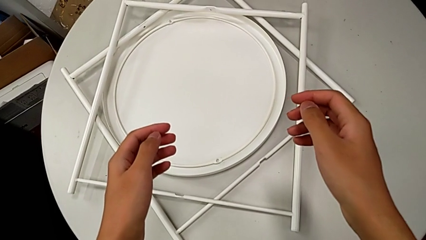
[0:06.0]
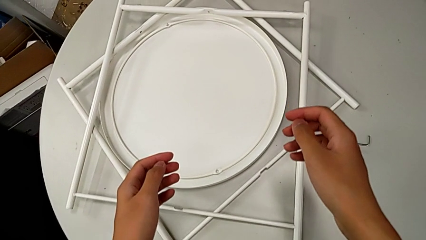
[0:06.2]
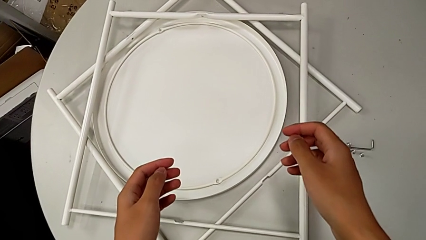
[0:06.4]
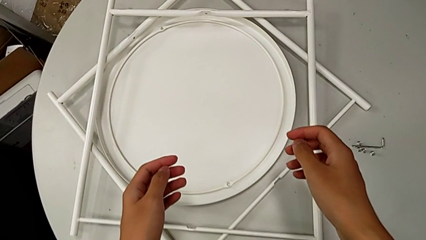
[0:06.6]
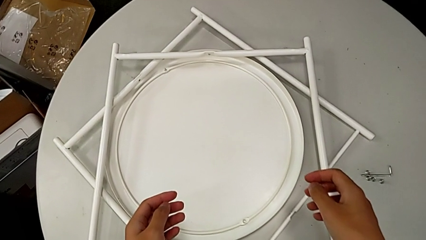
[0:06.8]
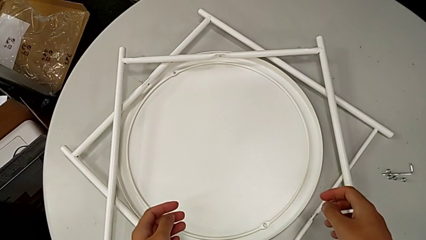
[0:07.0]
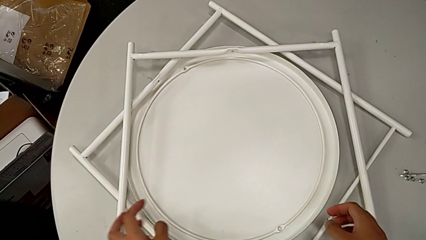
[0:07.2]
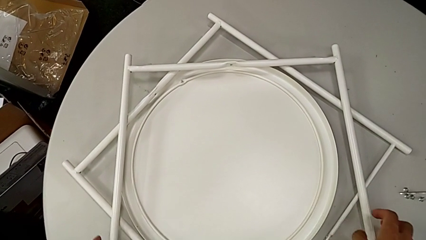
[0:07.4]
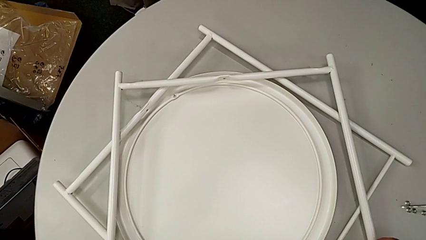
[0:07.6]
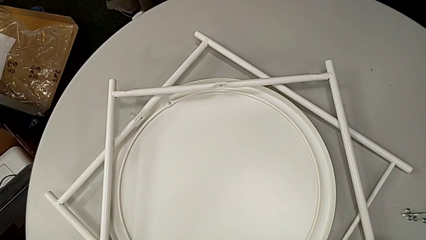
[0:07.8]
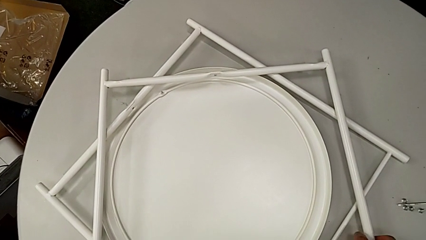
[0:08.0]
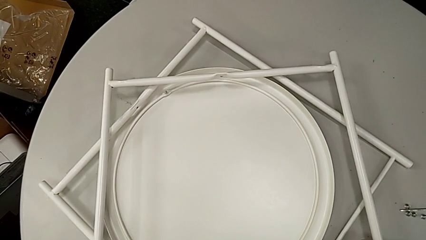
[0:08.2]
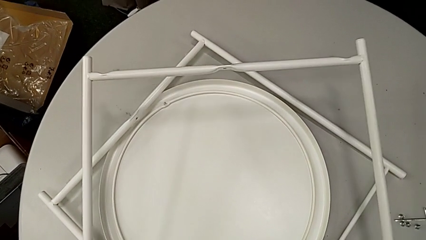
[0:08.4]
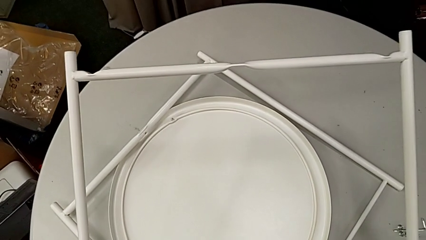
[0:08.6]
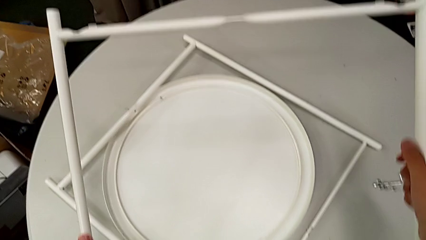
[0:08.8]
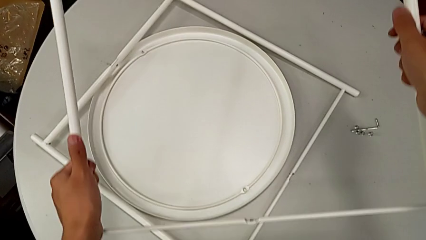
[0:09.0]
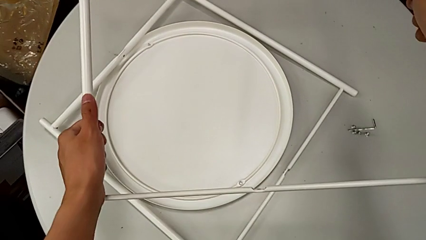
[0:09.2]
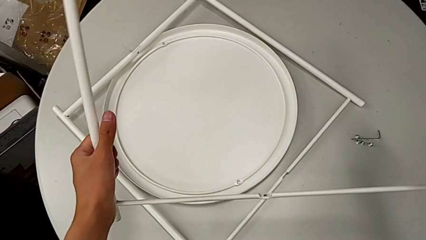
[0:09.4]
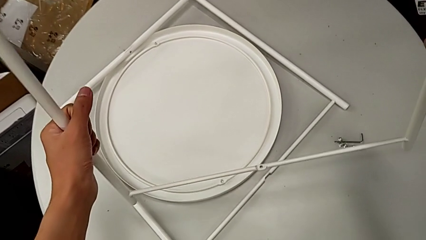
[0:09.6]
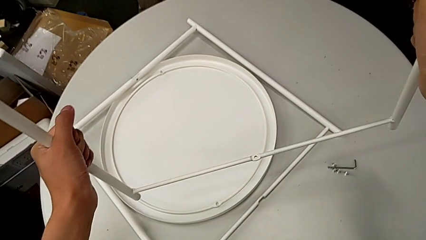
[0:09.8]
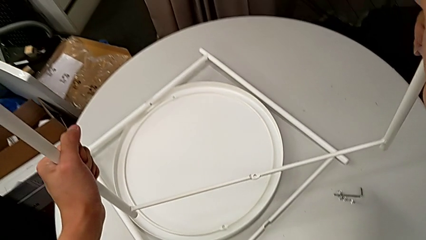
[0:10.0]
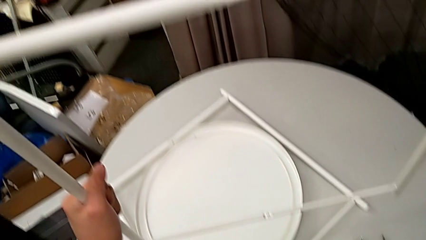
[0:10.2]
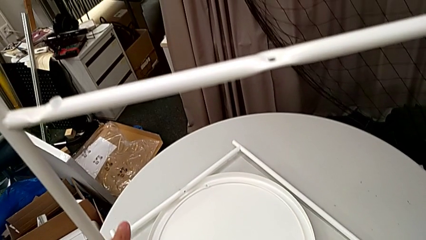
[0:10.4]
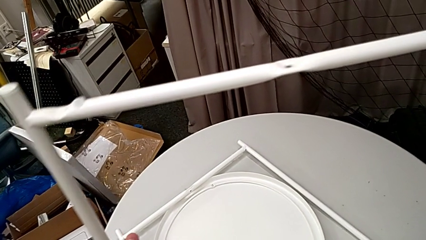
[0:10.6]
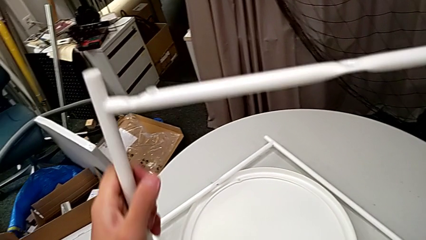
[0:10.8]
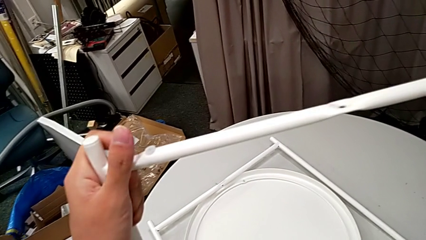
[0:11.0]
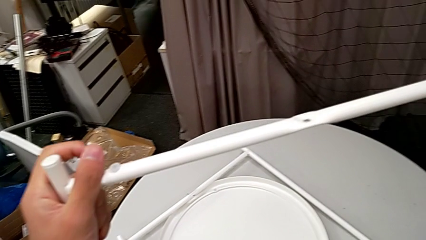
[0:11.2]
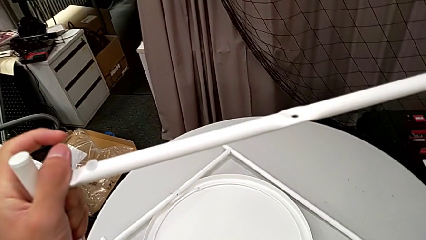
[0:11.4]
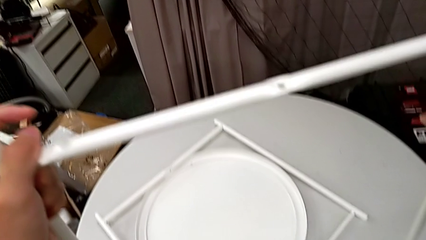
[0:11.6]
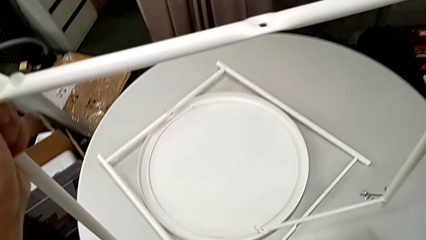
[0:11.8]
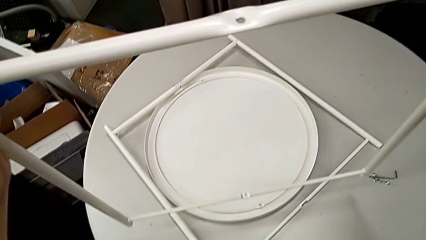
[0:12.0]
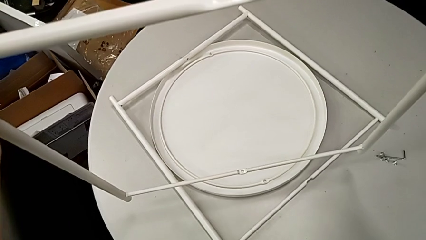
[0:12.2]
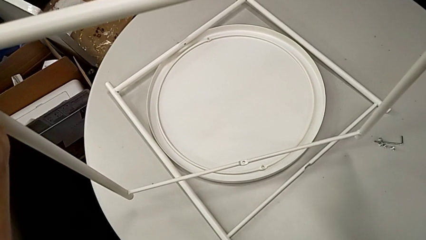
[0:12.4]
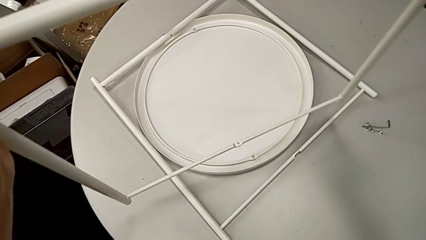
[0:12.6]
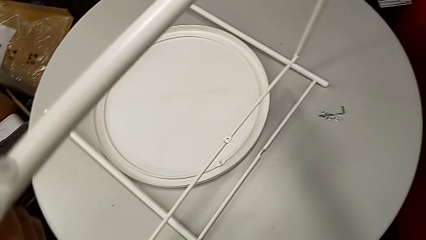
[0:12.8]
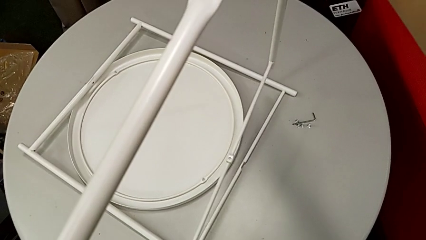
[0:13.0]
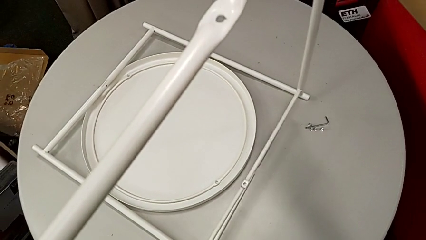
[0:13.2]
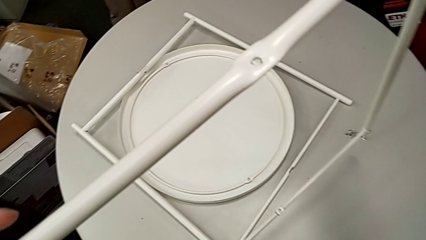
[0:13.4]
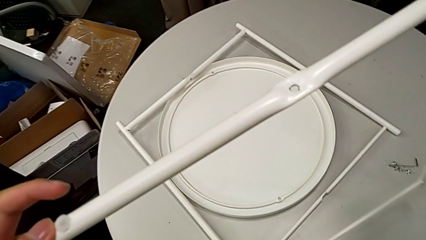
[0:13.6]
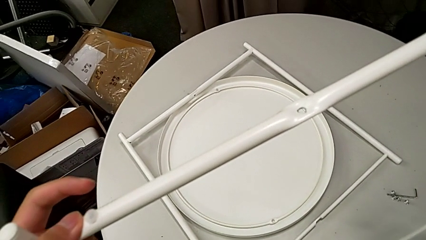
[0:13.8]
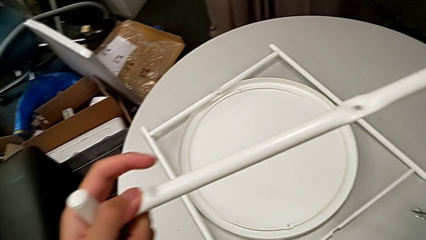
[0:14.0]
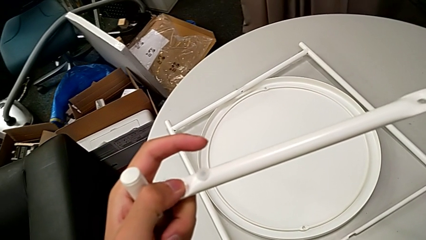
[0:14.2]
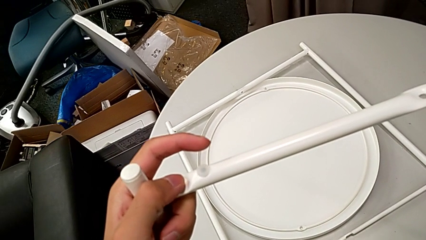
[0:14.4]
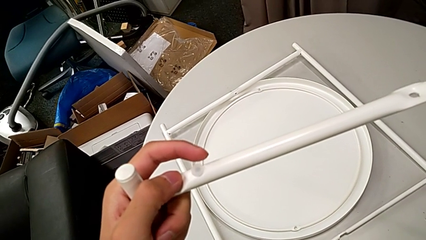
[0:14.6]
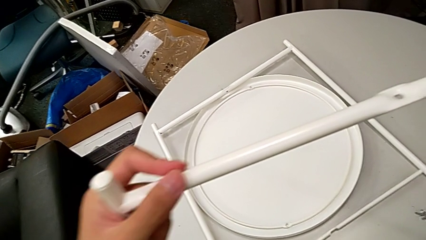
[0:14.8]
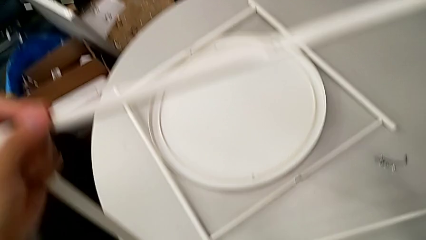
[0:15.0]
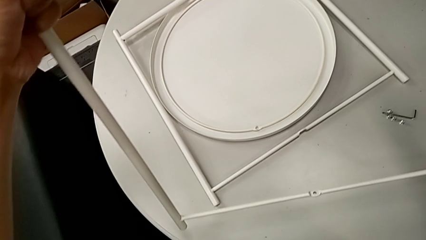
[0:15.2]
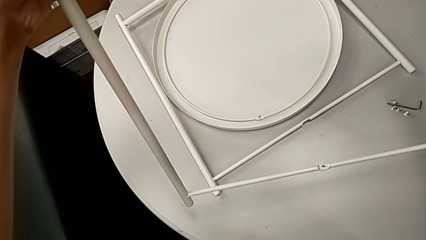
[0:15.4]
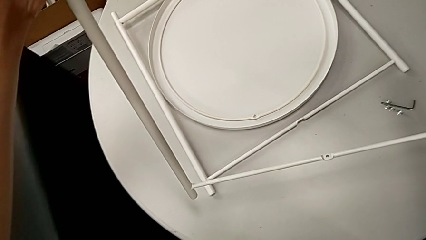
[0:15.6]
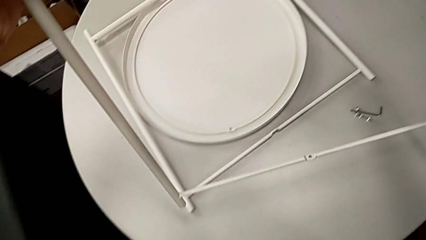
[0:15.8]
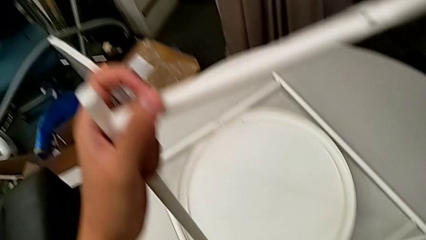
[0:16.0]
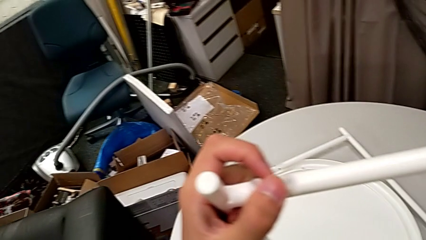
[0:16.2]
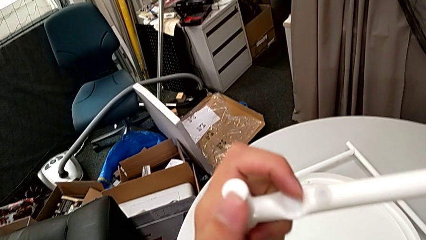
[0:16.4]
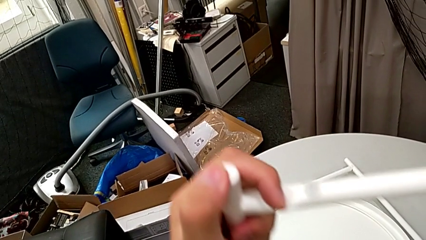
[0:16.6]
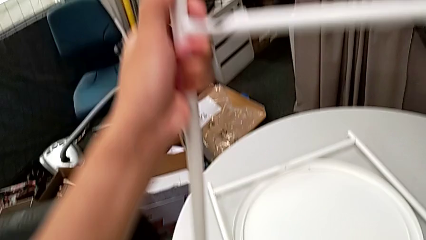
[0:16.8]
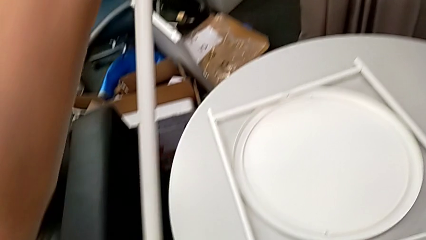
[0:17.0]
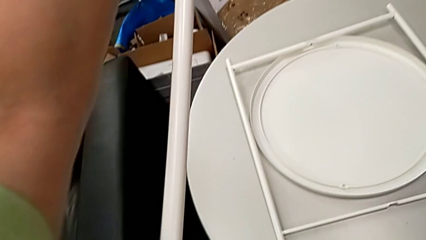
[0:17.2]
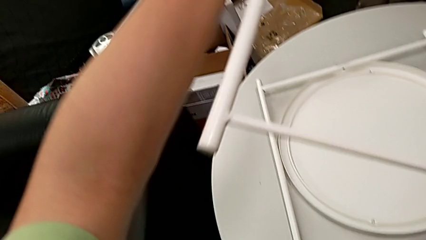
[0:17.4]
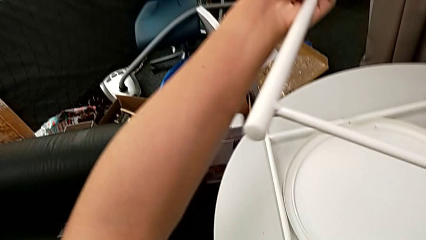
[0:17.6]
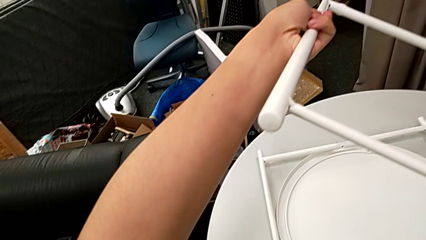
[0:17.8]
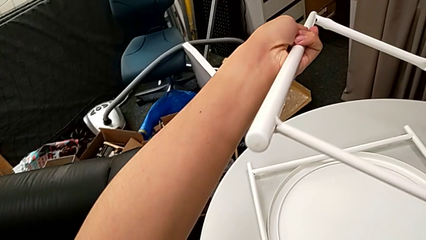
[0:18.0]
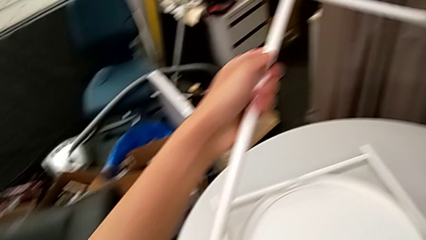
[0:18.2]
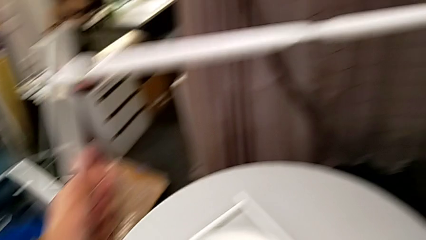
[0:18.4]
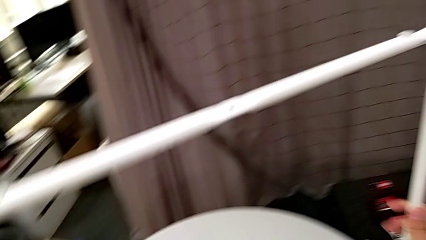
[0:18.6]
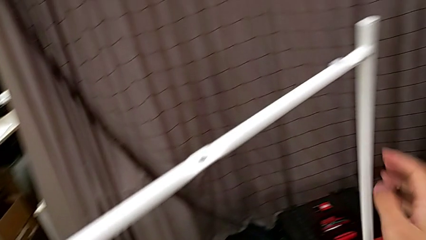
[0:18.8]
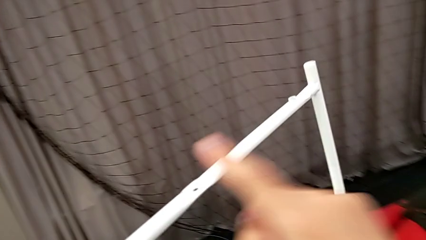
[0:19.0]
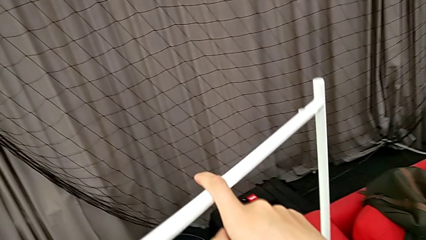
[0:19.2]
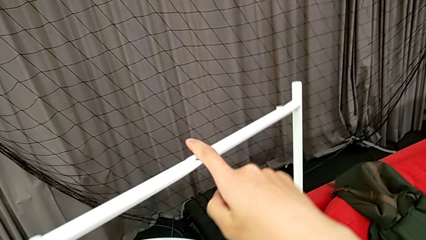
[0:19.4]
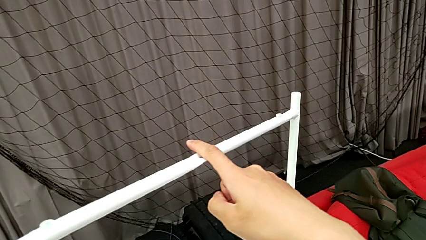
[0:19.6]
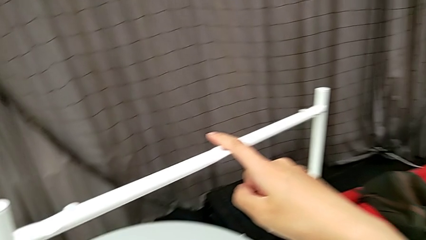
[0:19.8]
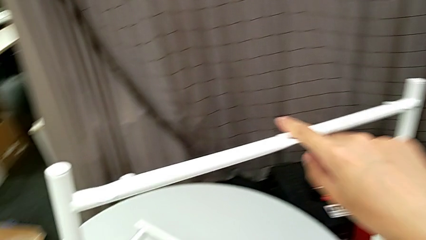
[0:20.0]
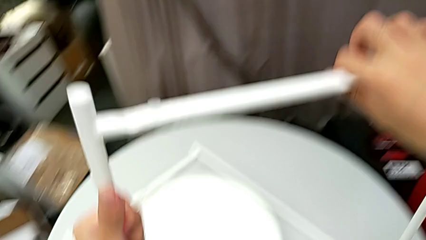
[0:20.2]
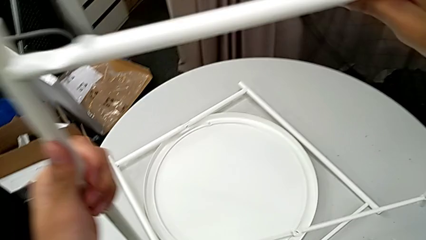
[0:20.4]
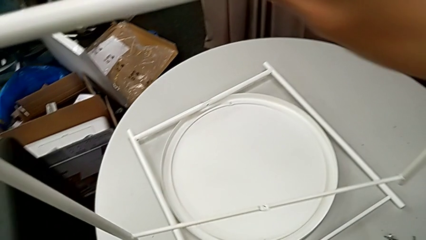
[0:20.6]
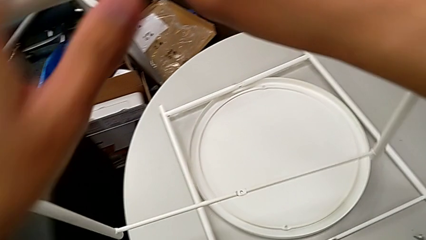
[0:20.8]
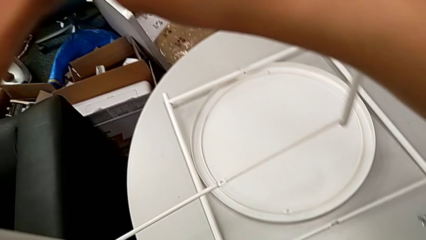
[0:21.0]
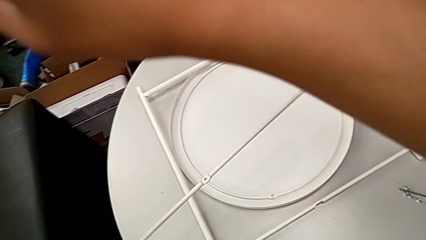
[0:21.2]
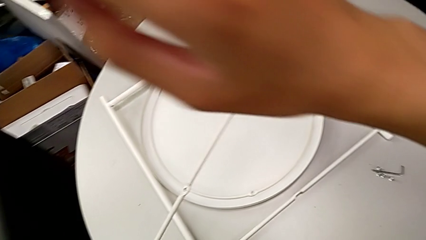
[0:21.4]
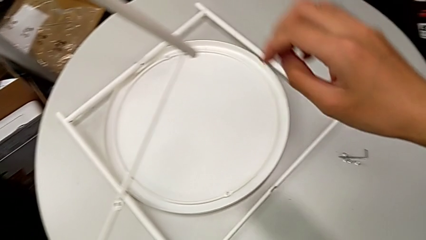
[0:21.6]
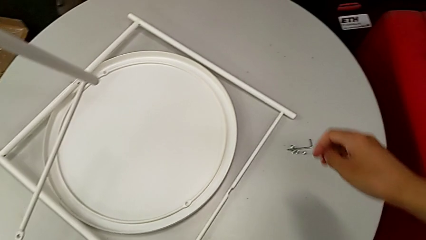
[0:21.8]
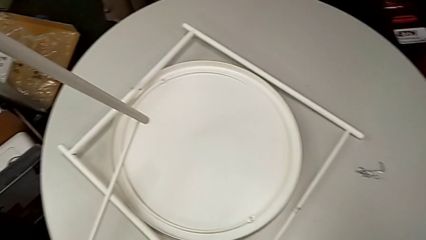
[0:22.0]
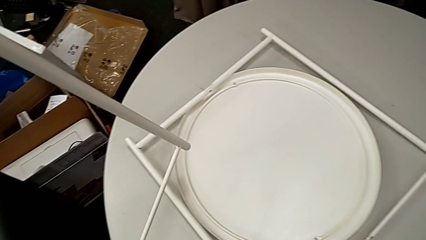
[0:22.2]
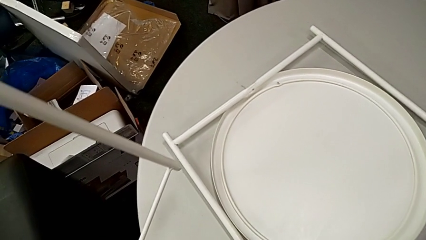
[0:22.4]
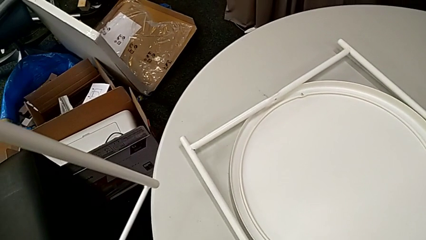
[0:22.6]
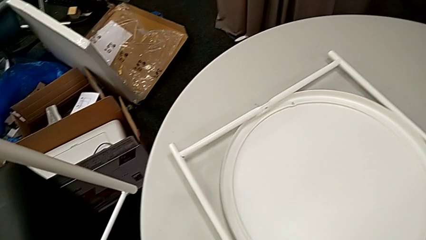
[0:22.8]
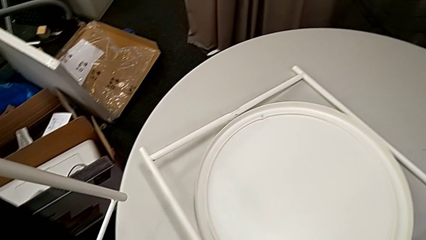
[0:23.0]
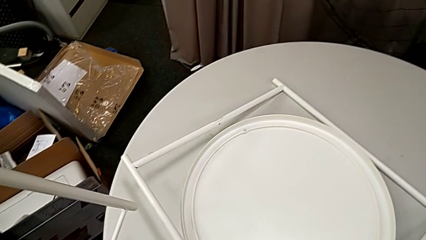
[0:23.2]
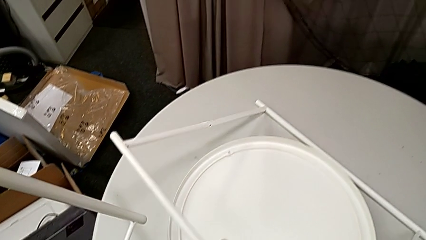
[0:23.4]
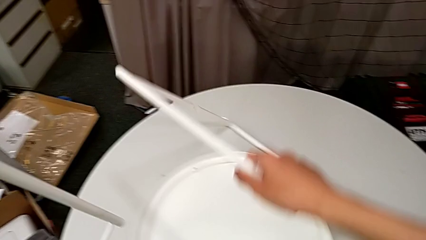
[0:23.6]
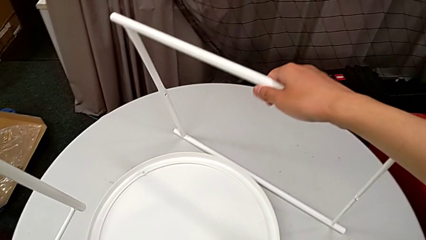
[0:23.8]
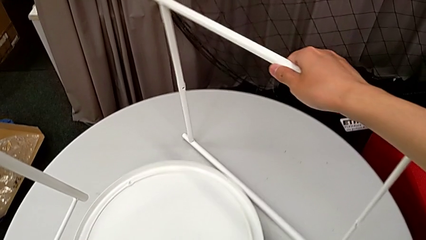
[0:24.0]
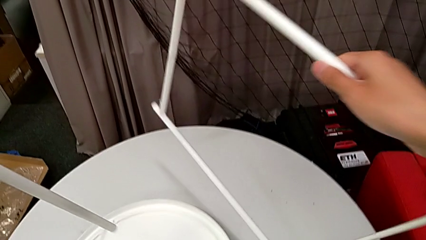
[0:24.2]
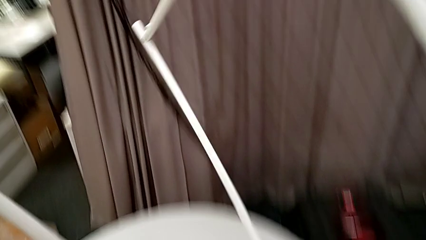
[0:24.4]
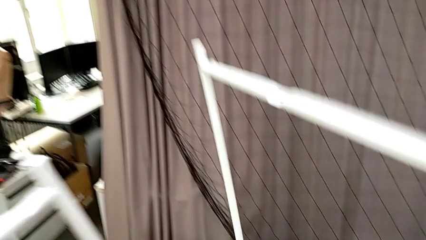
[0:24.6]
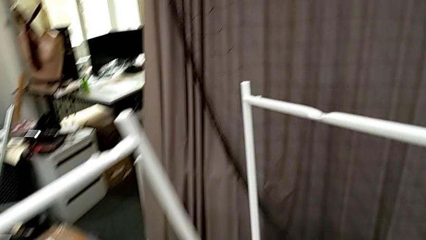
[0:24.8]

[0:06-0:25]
The camera wearer is assembling the legs together. They lift the first leg, inspect it three times, grab it and lift the second leg.
